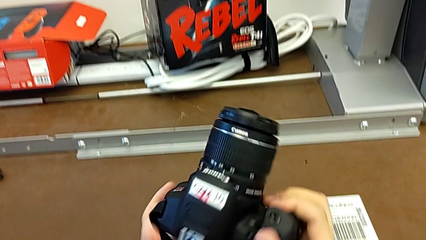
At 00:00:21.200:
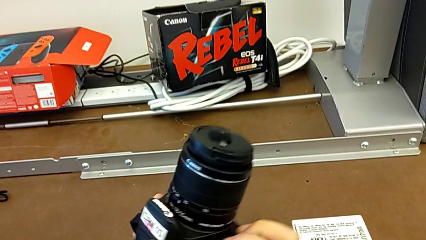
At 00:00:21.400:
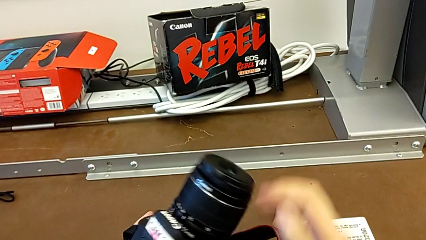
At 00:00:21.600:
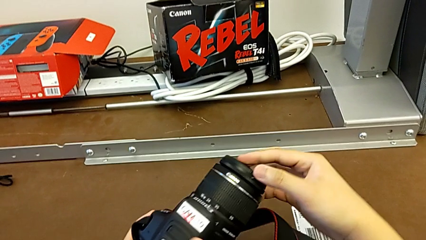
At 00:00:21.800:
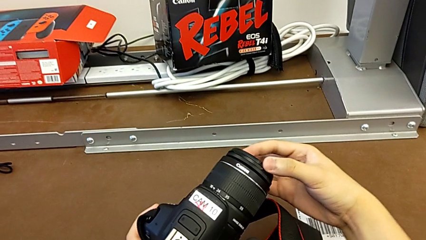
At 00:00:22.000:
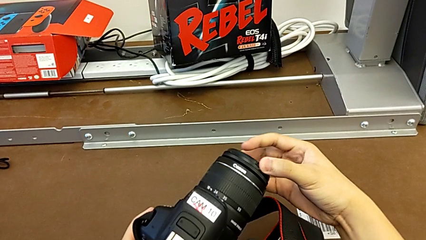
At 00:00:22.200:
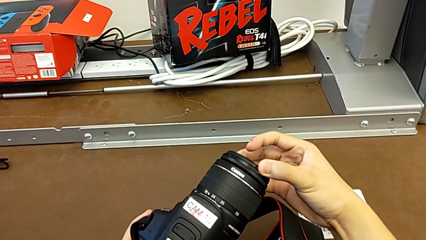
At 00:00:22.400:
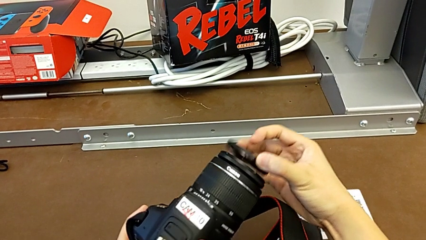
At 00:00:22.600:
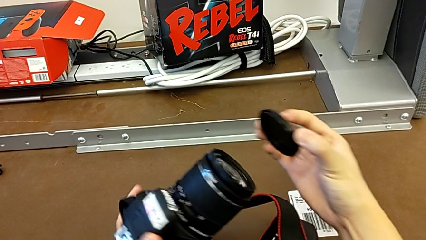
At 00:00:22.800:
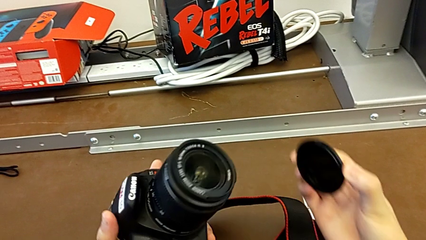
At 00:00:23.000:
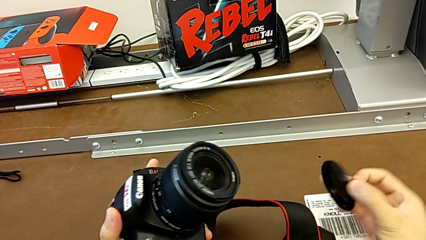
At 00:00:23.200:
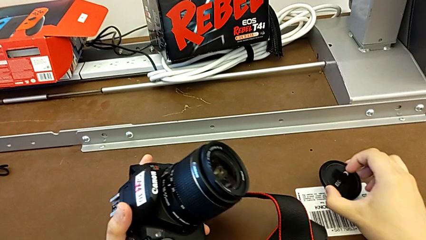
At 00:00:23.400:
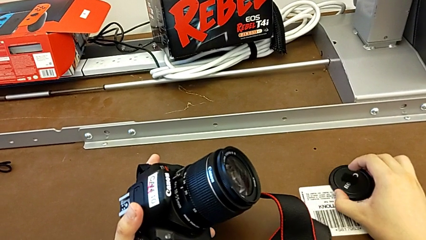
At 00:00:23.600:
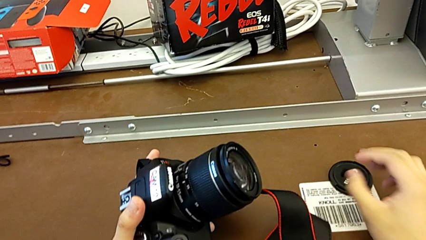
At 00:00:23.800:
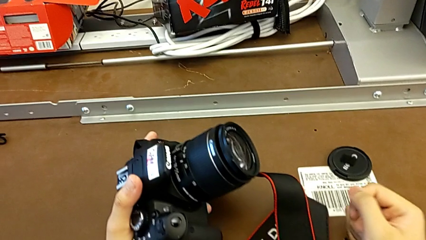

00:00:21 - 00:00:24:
The camera wearer detaches the lens cover. They withdraw the lens cover and place it.

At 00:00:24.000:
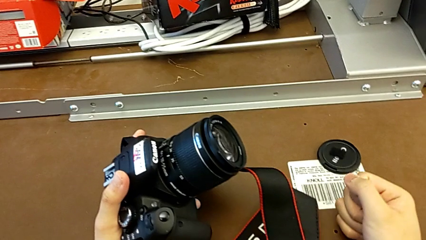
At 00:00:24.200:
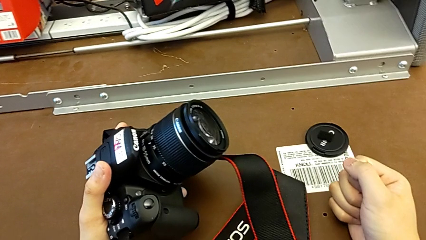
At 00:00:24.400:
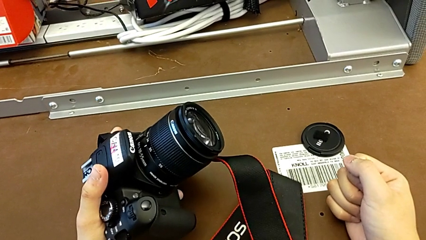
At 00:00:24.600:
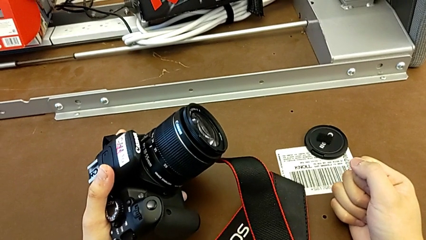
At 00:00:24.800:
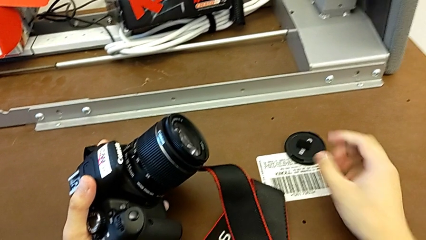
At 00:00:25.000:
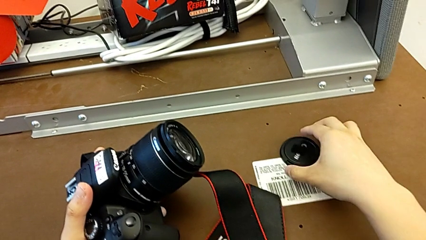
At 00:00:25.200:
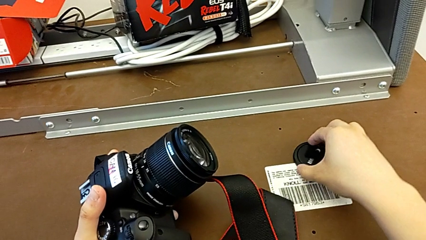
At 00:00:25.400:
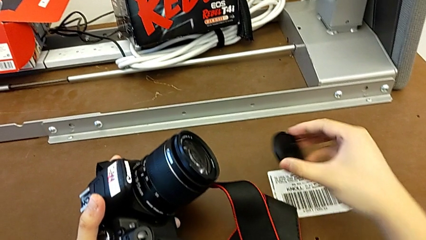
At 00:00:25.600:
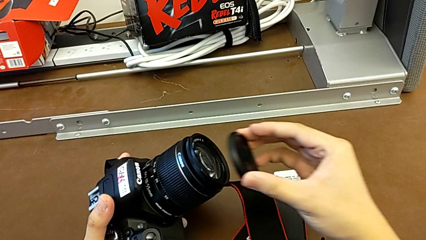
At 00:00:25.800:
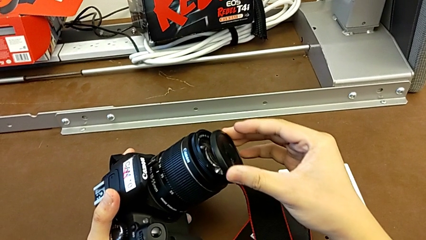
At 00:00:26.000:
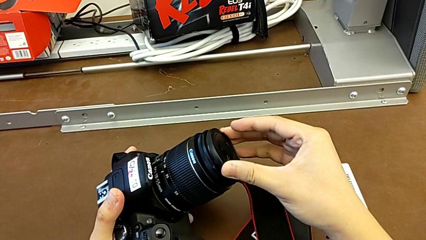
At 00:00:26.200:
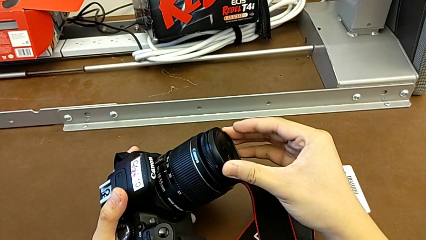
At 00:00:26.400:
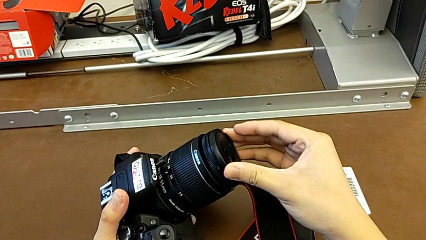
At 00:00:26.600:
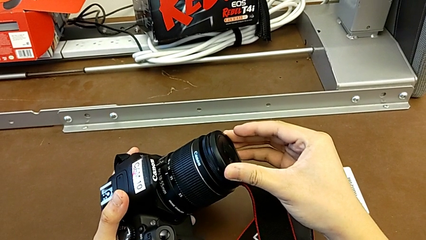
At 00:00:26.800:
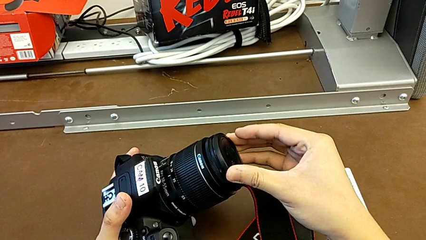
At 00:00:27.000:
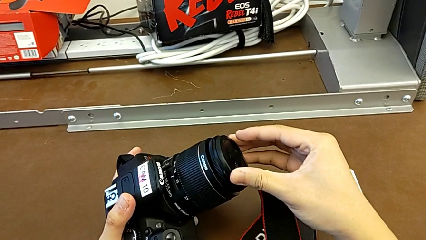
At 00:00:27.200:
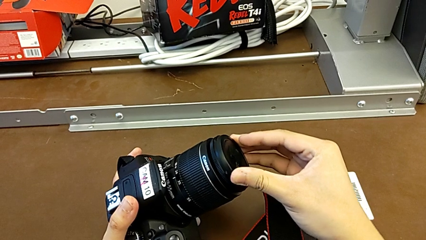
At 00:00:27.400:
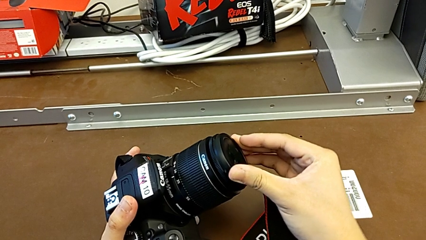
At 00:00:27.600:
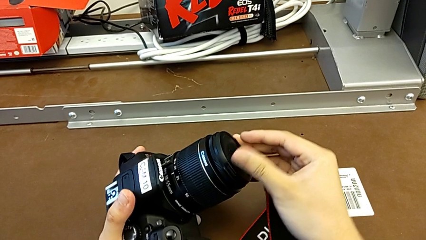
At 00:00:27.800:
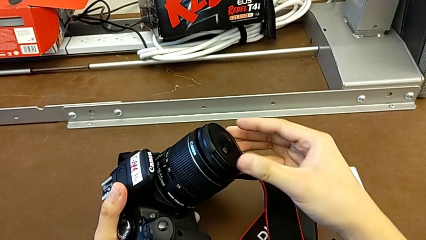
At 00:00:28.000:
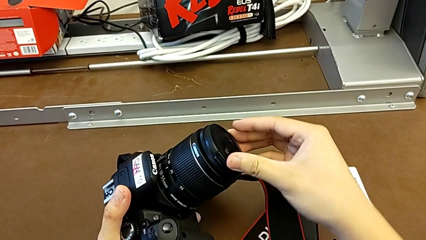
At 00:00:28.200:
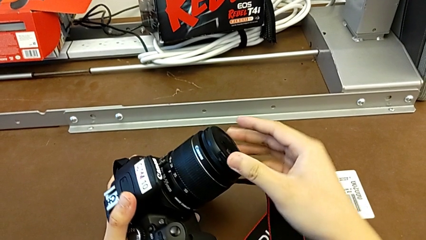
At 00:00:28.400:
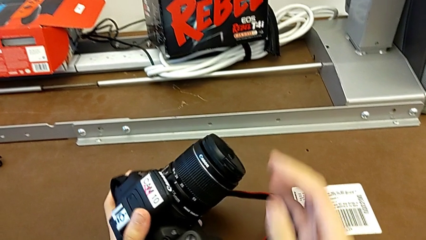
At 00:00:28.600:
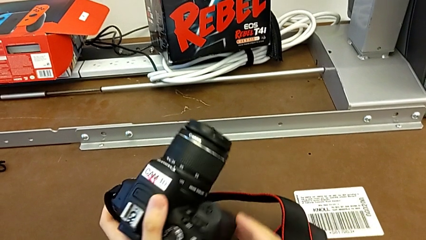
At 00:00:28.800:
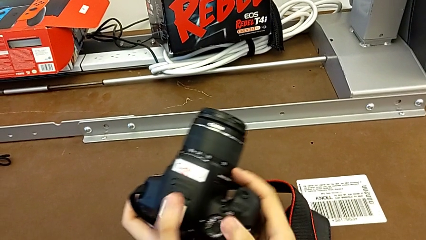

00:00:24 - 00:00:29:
The camera wearer attaches the lens cover. They grab the lens cover and place the lens.

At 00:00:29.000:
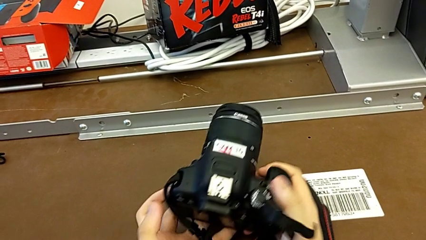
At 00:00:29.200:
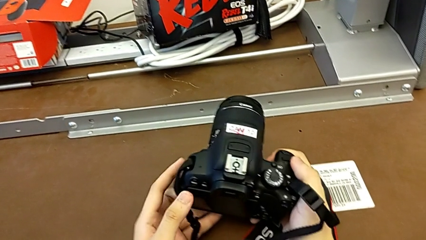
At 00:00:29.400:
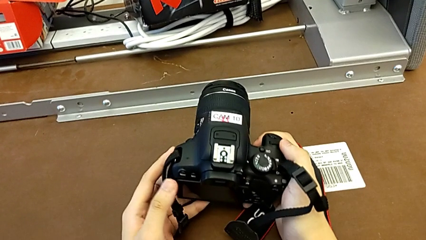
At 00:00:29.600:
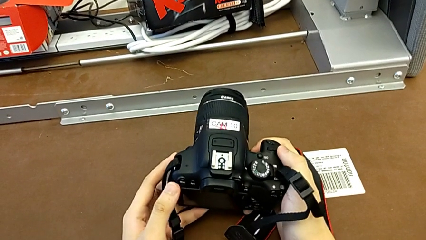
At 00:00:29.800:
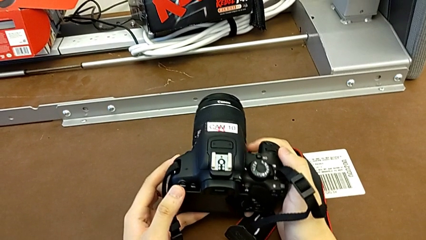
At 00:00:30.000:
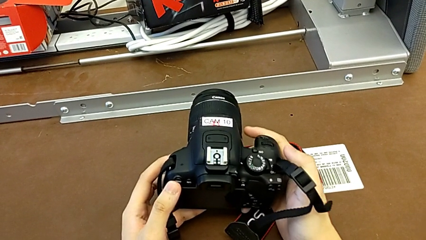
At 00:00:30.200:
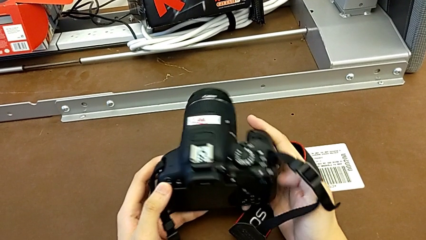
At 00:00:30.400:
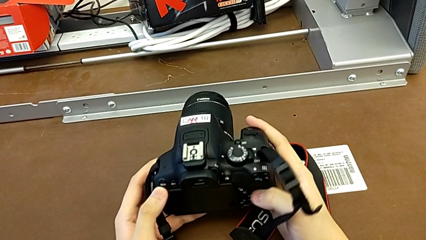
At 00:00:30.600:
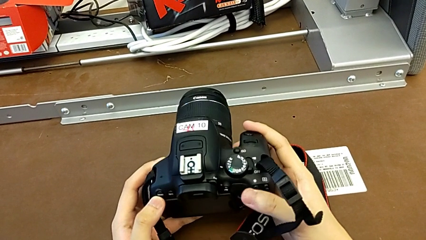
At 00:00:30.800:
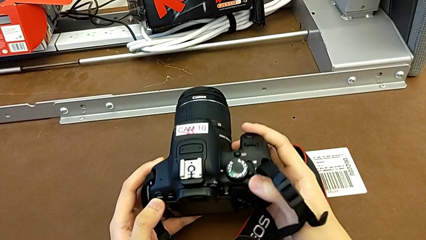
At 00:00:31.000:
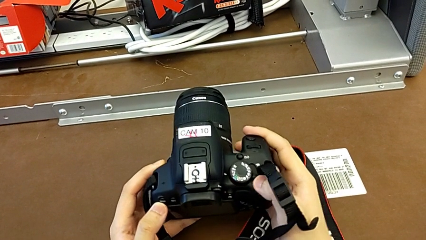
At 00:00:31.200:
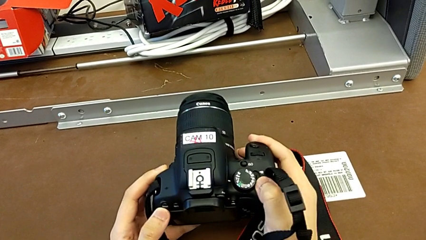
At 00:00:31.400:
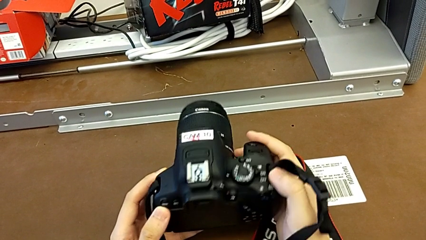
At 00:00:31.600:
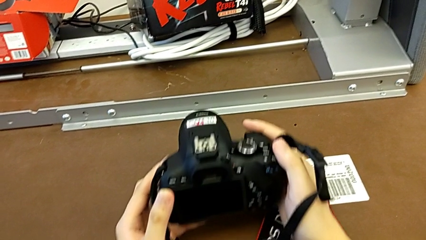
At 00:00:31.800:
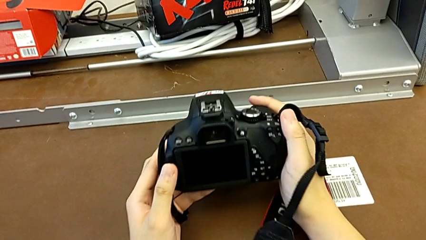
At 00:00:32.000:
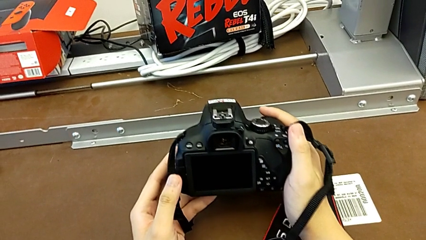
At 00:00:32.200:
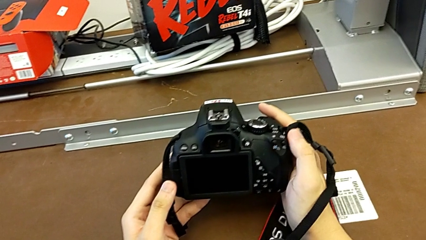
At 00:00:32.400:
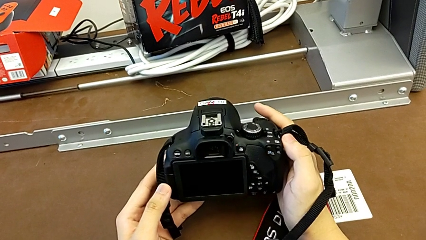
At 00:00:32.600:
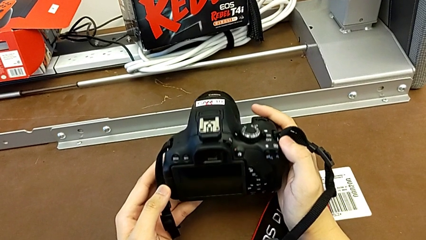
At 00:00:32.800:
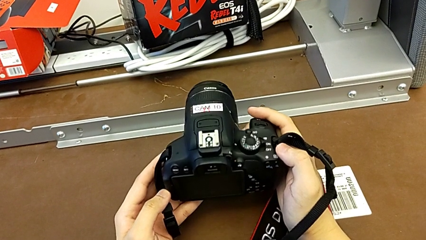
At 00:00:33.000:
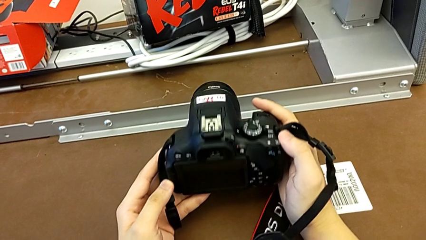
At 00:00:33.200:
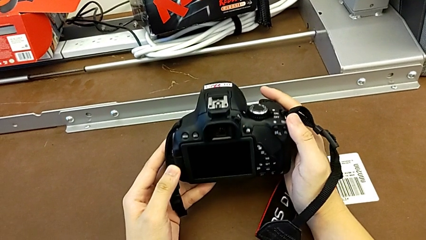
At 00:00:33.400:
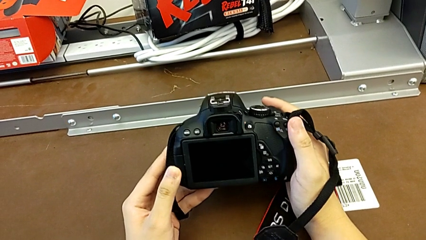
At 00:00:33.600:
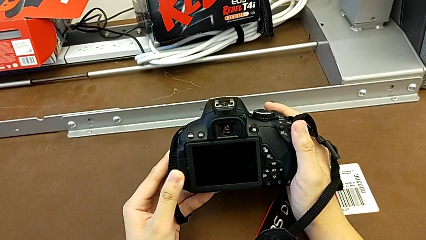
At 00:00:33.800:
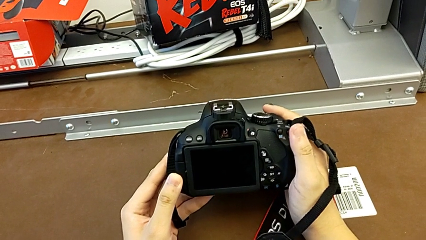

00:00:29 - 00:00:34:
The camera wearer turns on their DSLR. They hold the DSLR, push the button and hold the DSLR.

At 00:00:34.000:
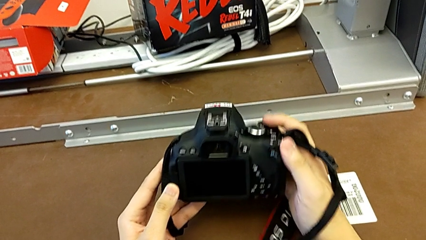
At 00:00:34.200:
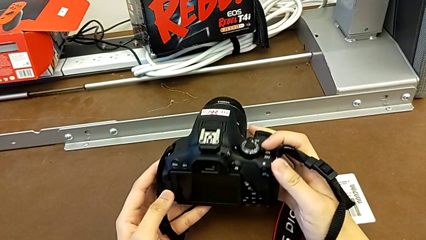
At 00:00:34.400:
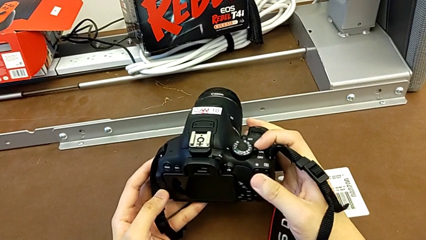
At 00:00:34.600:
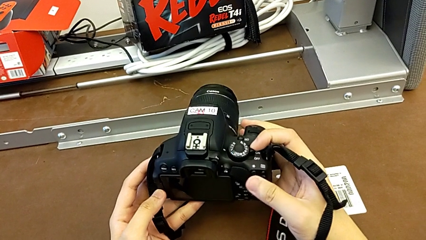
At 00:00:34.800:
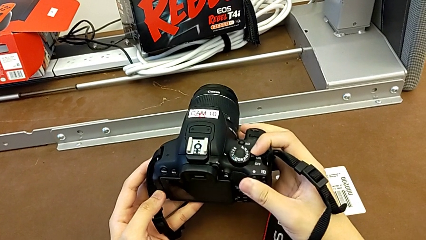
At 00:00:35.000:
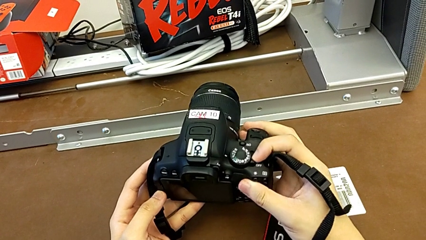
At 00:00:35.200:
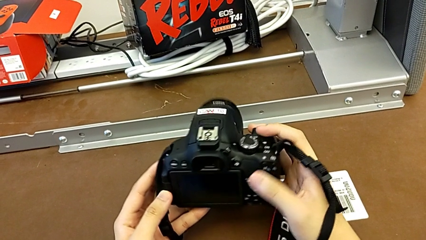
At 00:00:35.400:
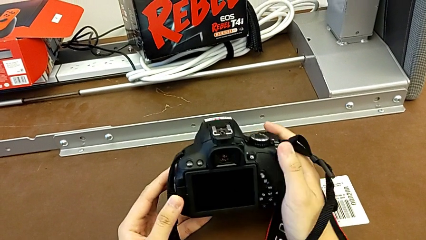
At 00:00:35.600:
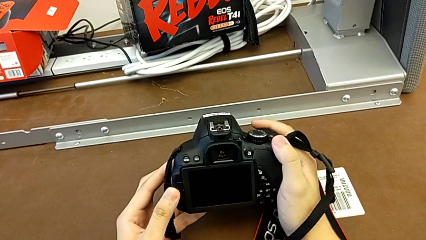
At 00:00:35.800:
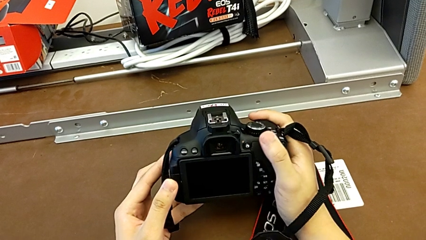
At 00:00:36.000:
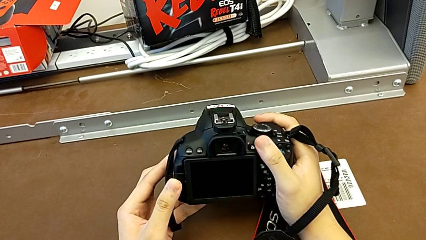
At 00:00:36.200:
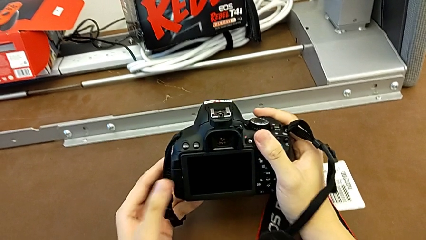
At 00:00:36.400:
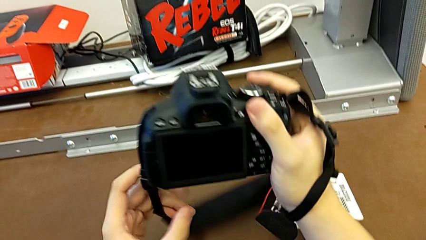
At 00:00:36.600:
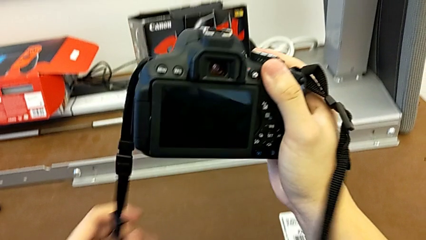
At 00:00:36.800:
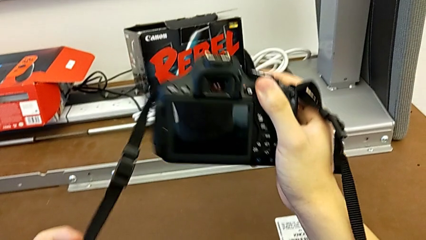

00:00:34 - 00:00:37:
The camera wearer turns off their DSLR. They push the power button and hold the DSLR.
